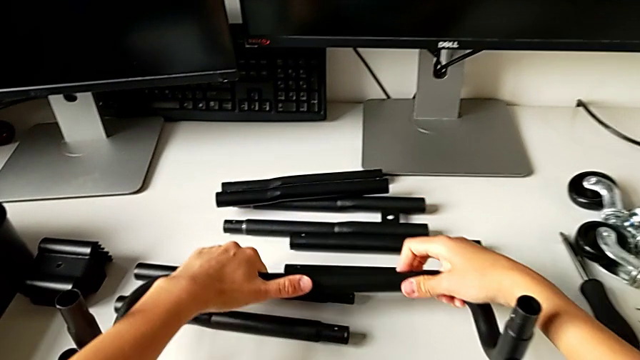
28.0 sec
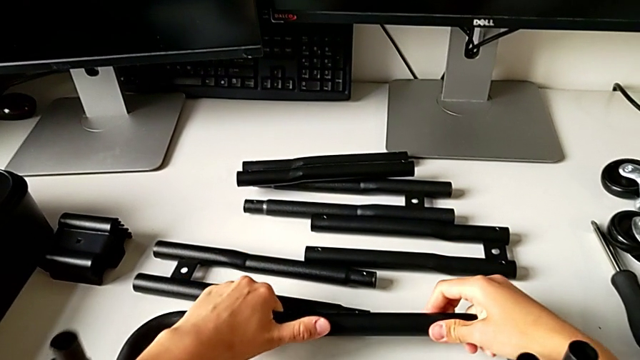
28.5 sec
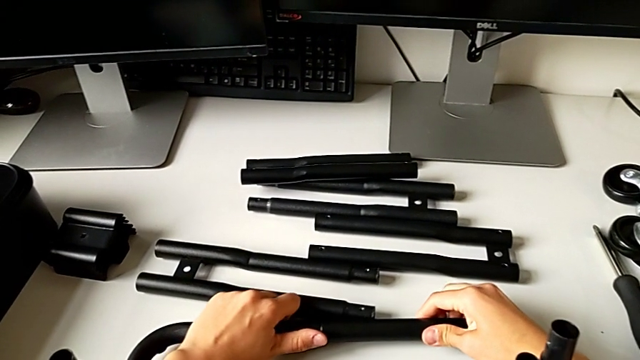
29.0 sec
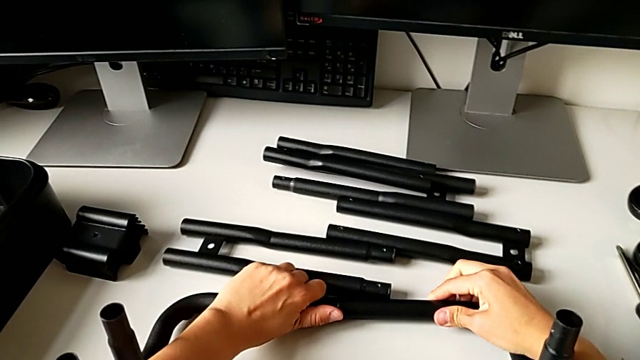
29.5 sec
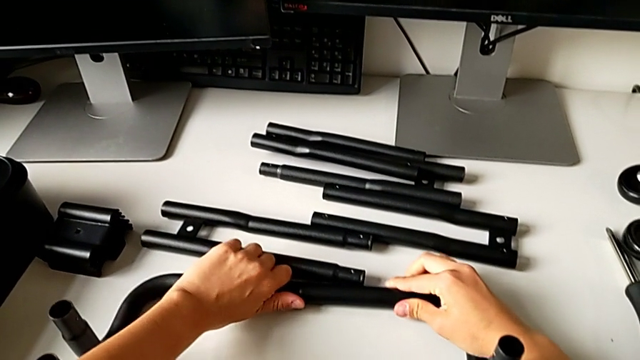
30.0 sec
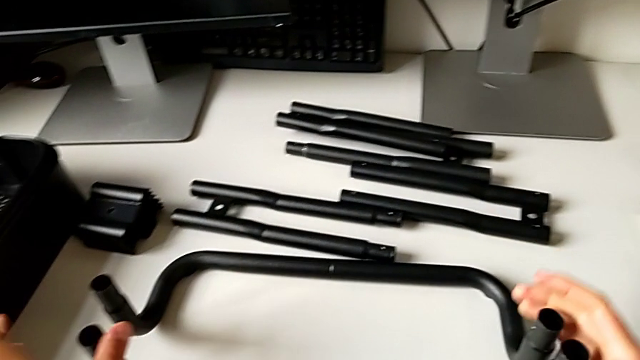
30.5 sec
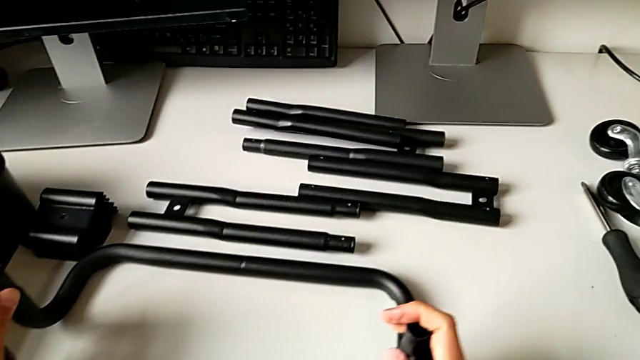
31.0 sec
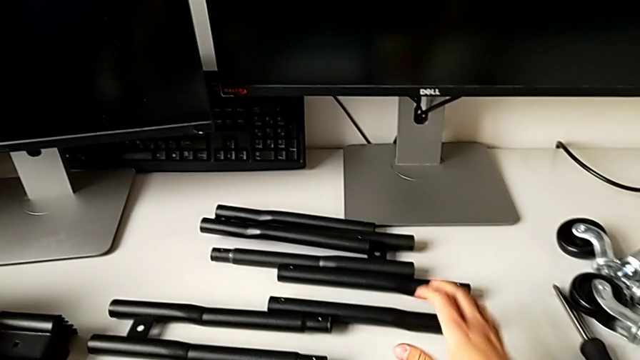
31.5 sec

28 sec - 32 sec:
The camera wearer is assembling the first base frame. They place the frame.

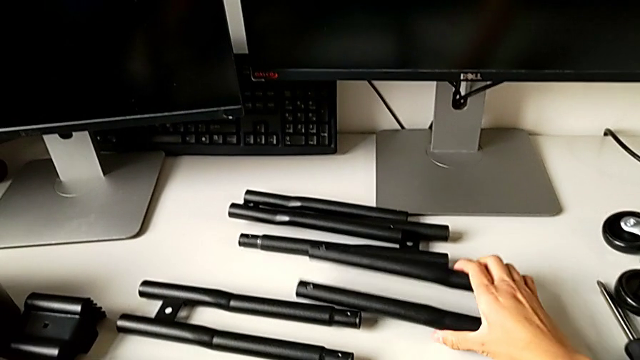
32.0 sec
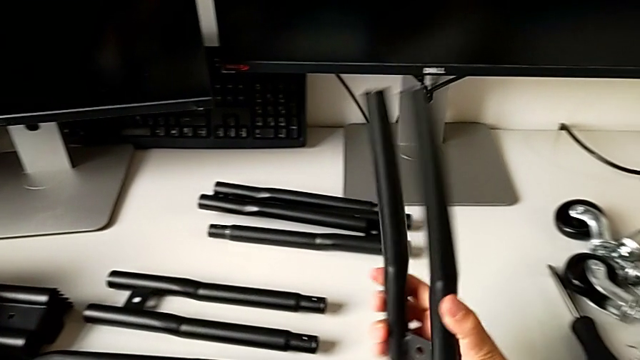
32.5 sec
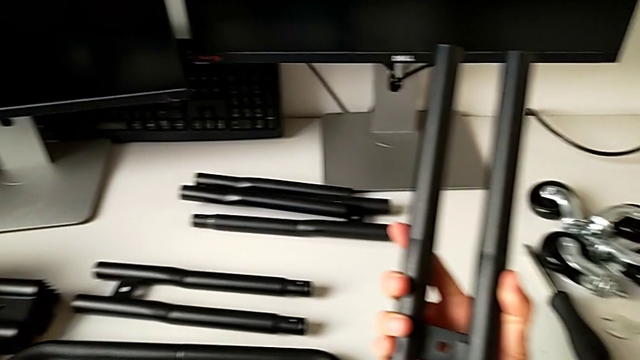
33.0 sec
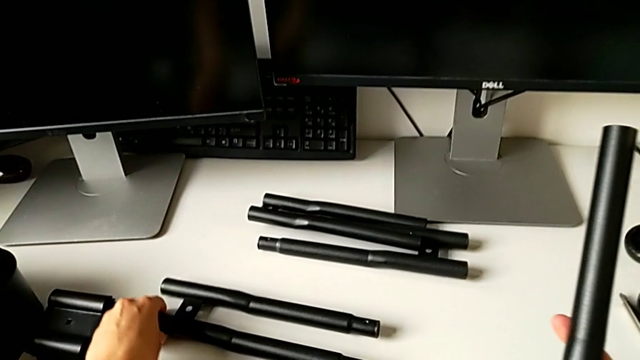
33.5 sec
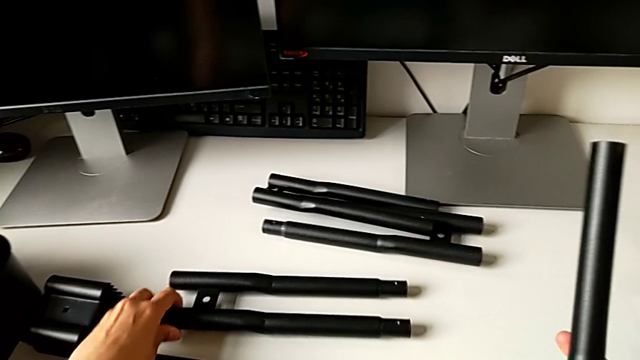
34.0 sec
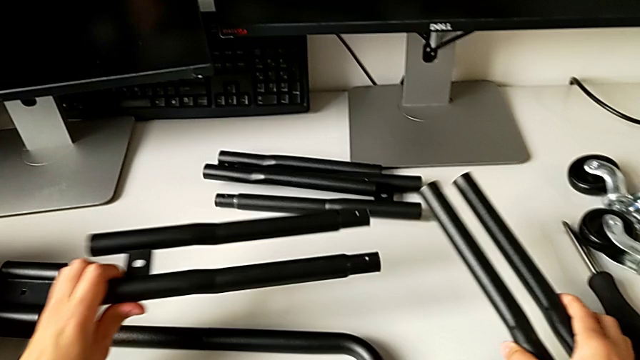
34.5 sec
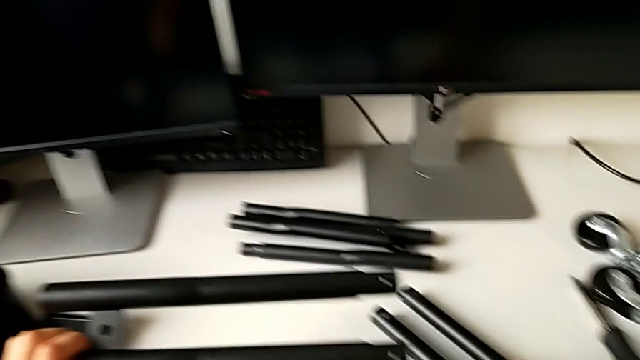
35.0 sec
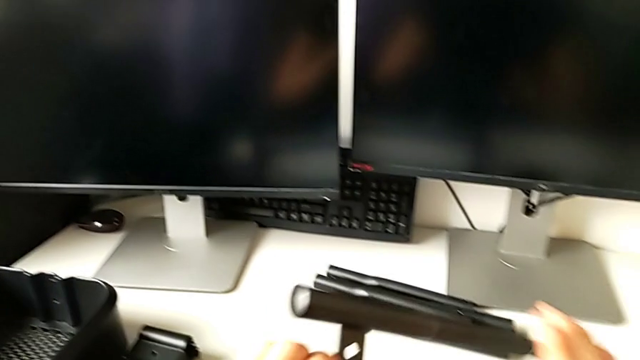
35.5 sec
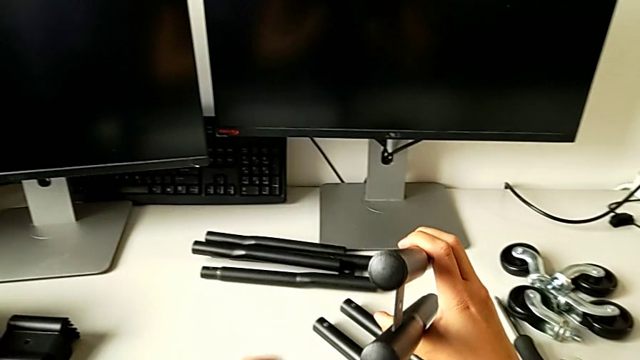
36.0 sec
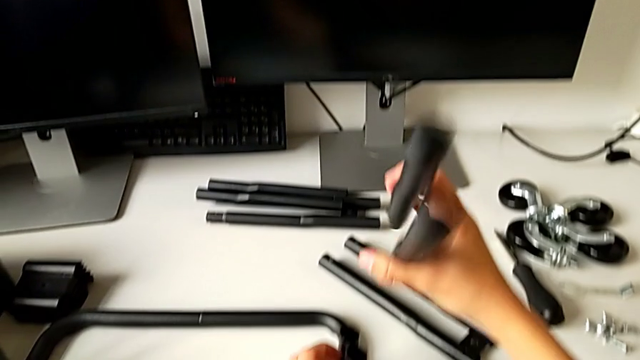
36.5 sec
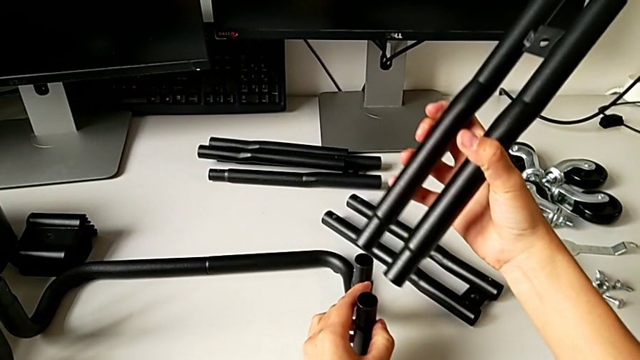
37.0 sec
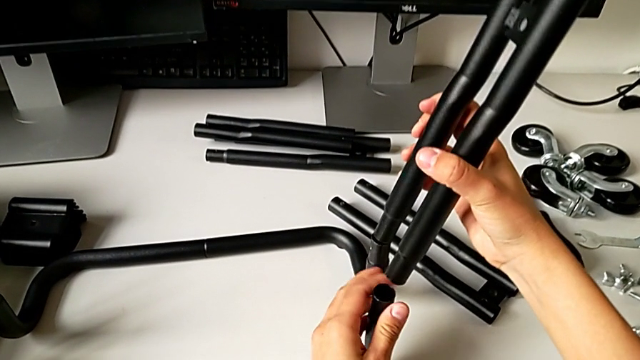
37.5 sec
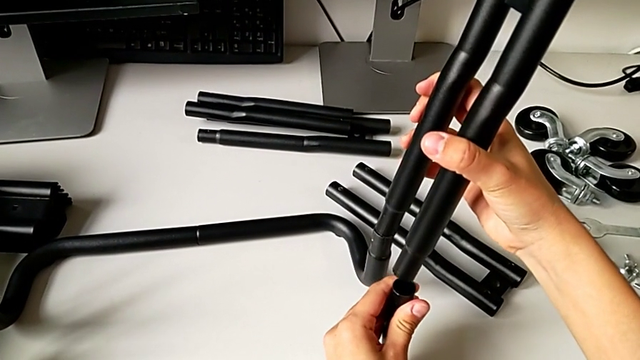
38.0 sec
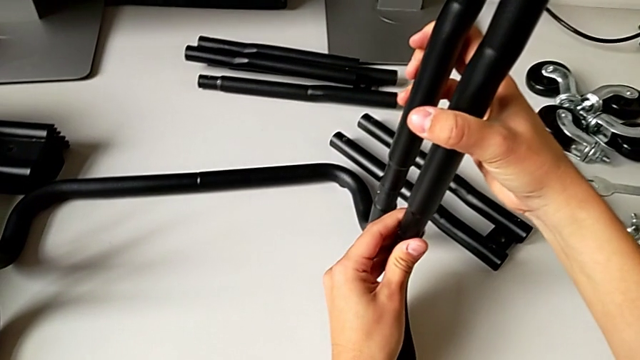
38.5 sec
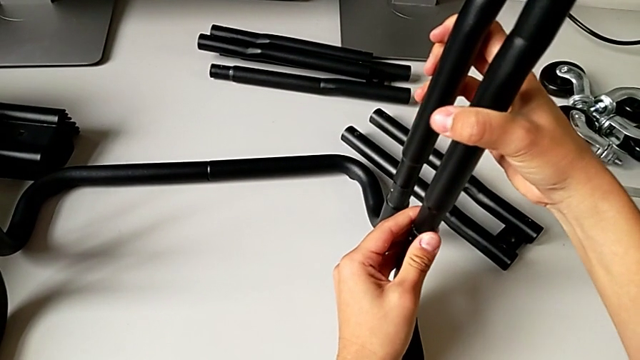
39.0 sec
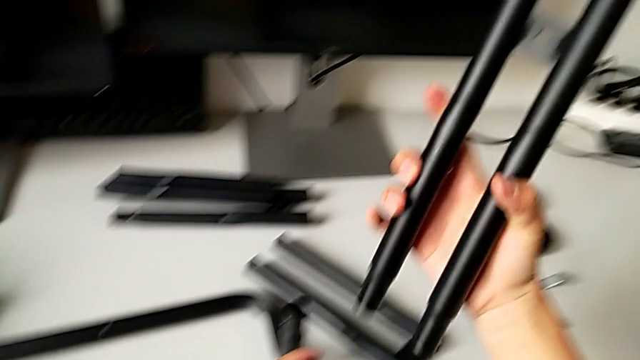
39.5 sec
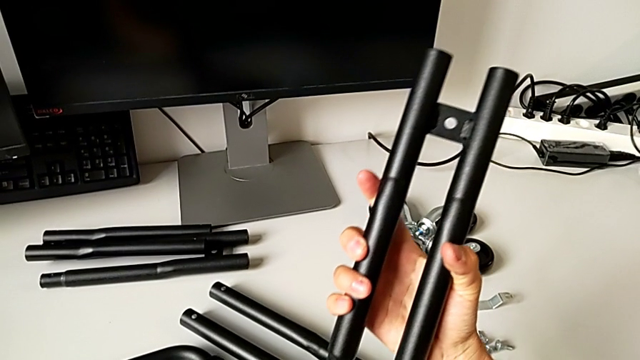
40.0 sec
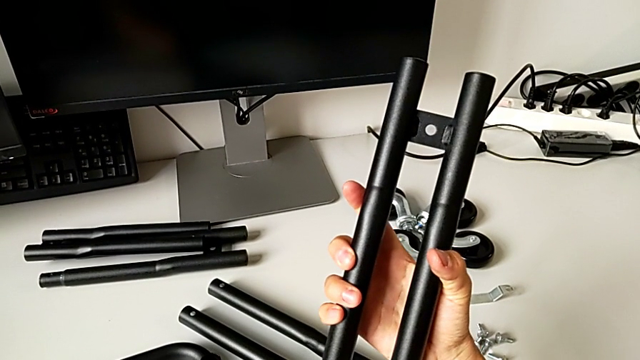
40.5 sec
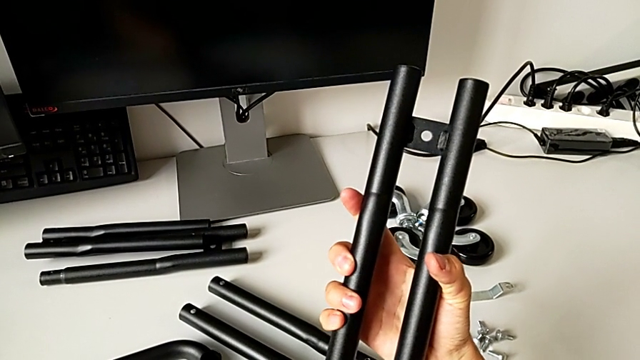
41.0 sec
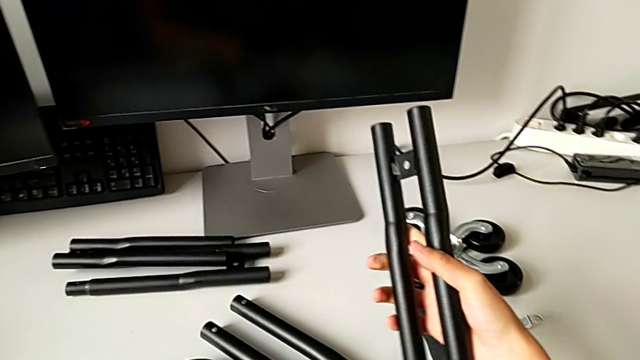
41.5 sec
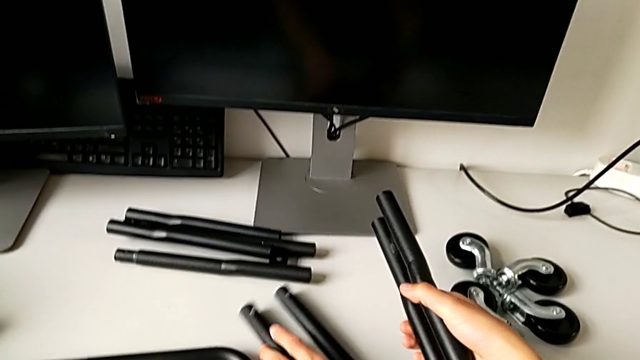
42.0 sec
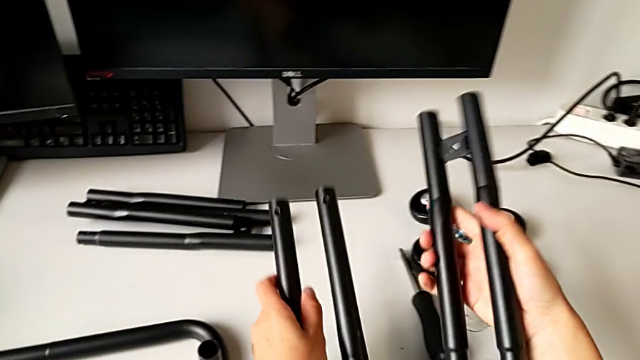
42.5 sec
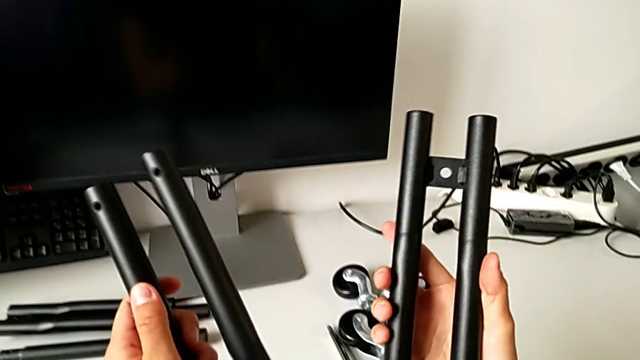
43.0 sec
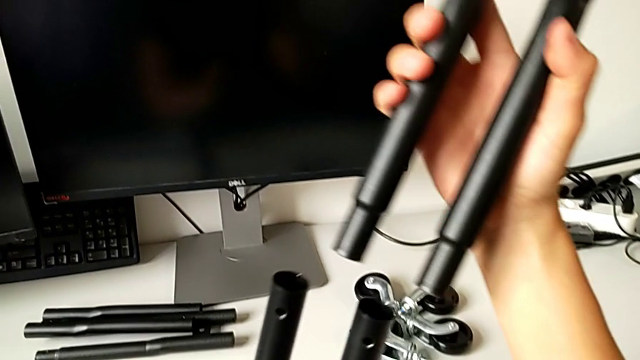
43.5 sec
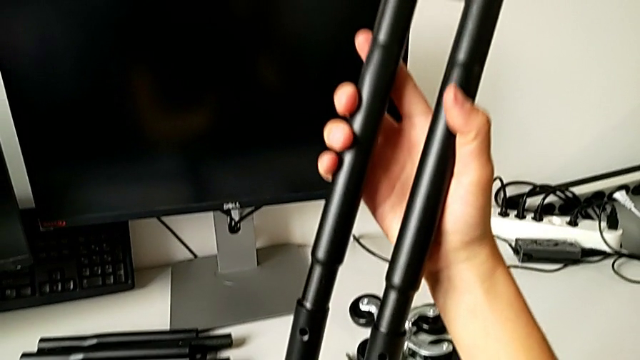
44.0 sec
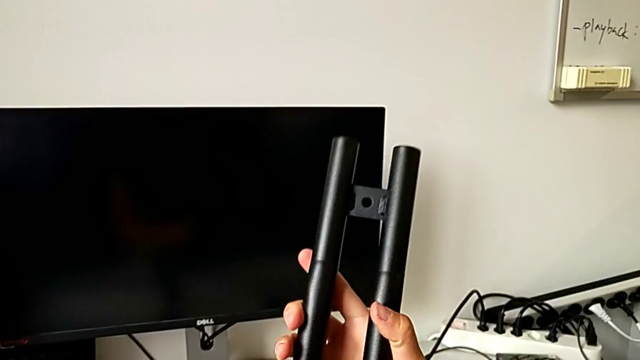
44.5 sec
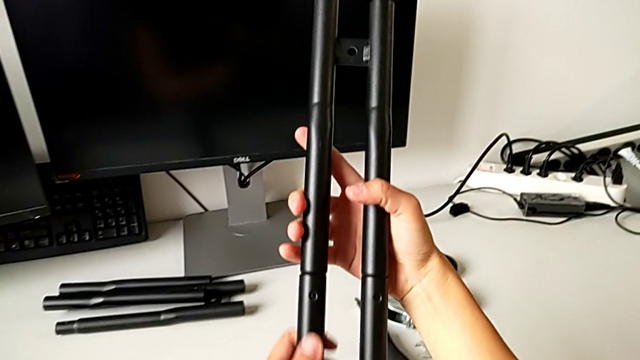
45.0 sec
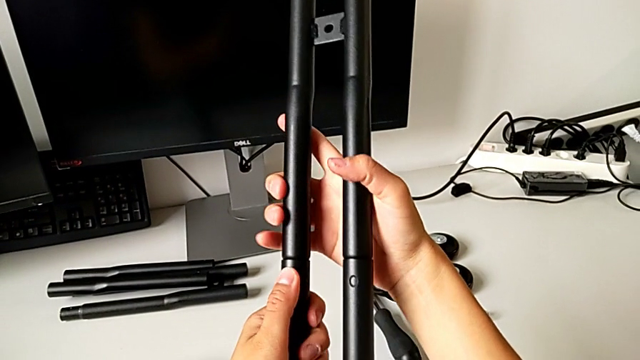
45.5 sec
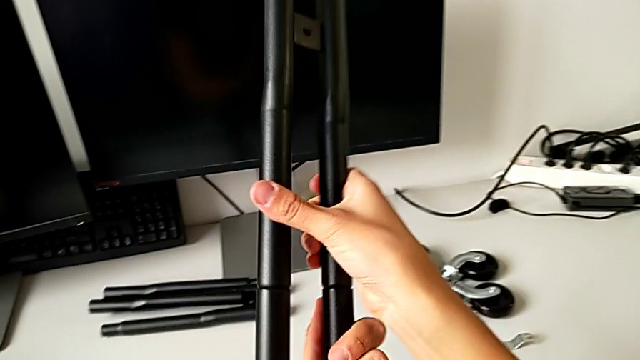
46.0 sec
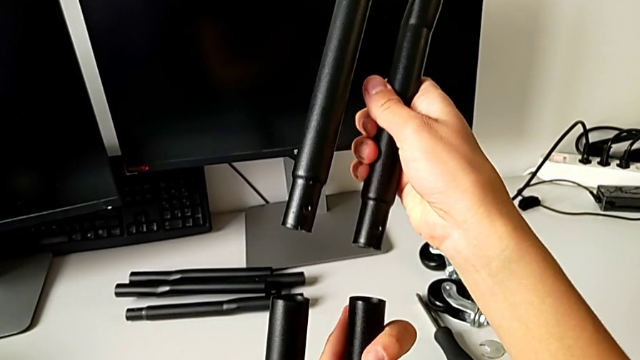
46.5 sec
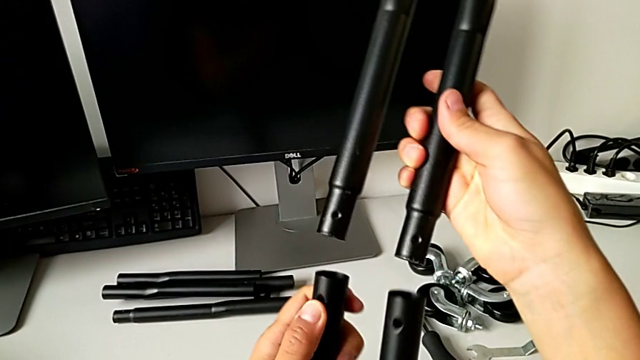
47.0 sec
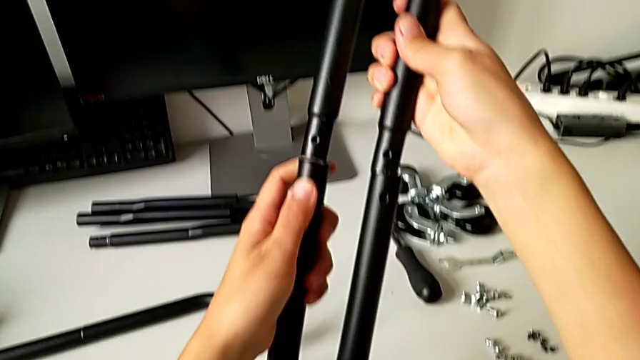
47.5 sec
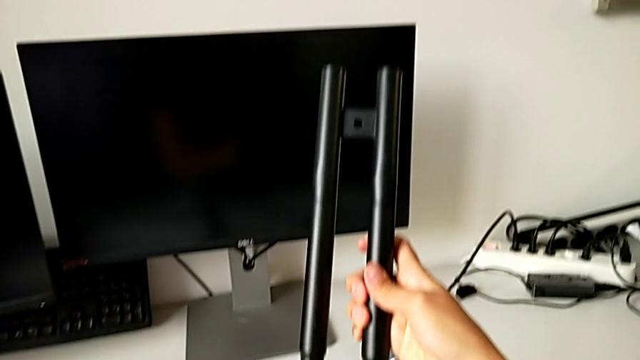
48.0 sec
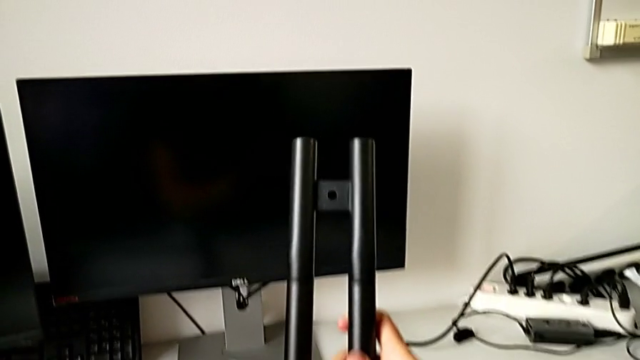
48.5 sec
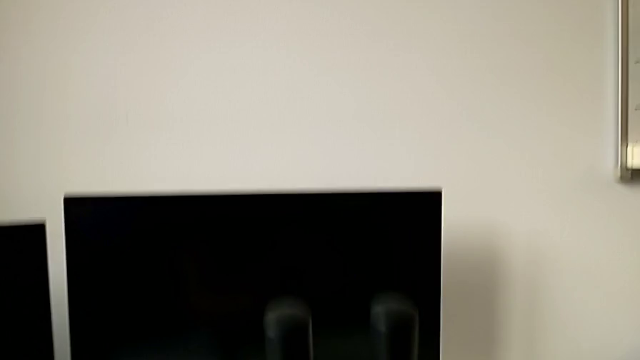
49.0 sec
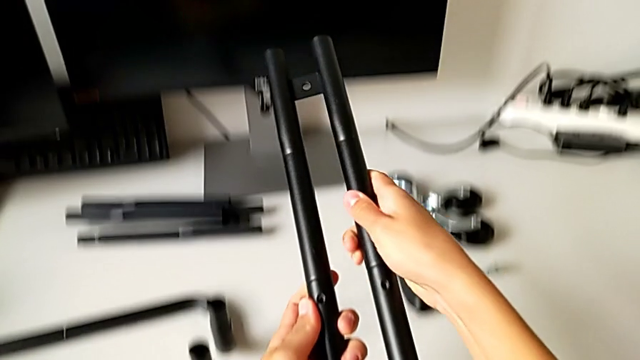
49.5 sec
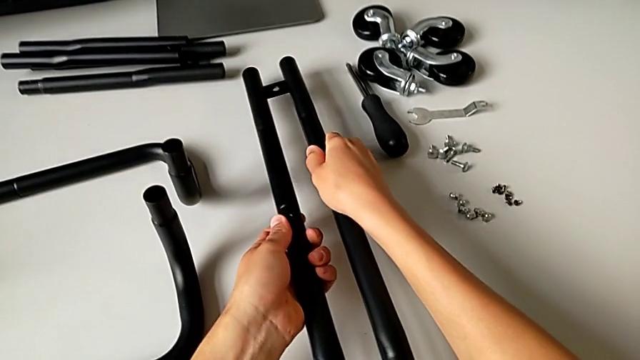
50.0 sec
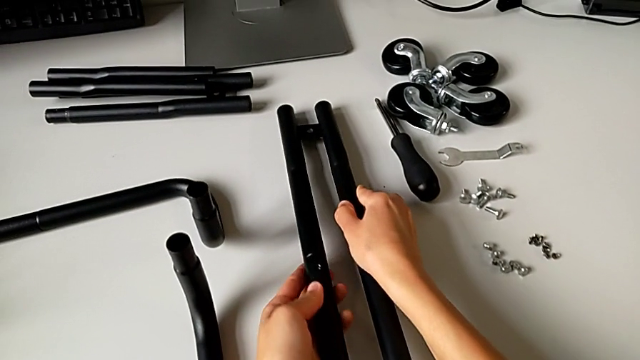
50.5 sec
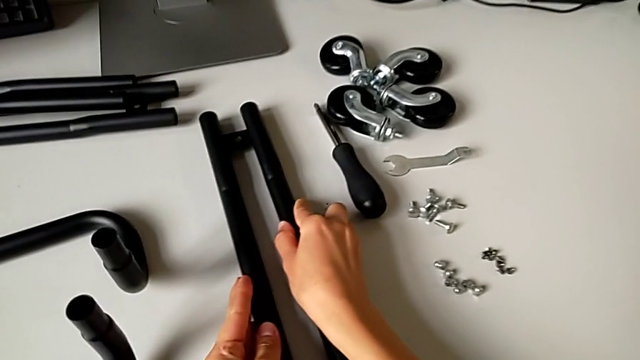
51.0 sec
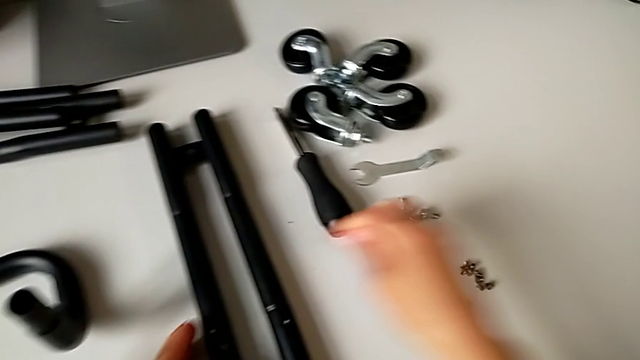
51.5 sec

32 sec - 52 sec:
The camera wearer is assembling the first sidebar. They grab the first leg, grab the second leg, wrongly assemble the half frame, grab the second leg, assemble the leg, rotate the first leg, assemble it and place the leg.
